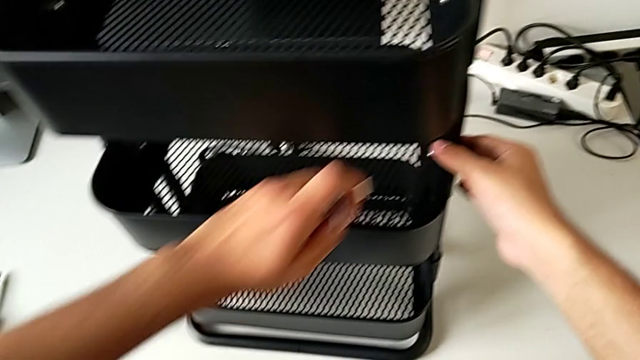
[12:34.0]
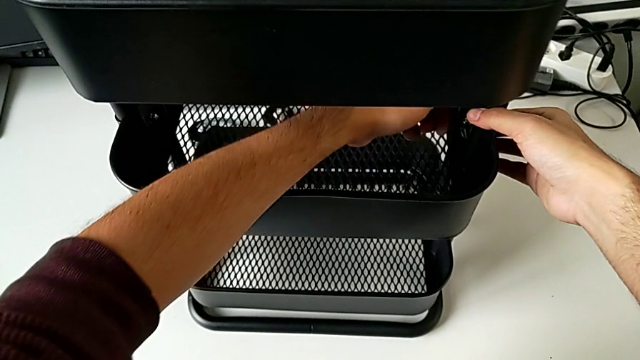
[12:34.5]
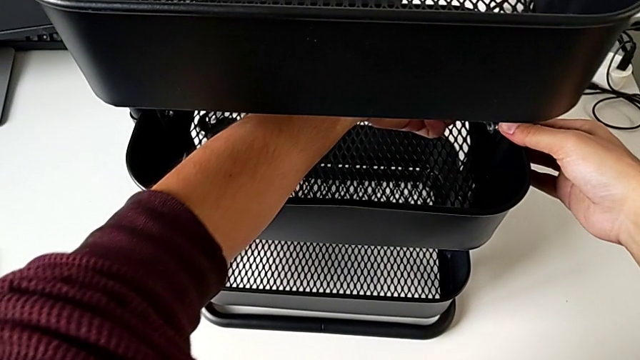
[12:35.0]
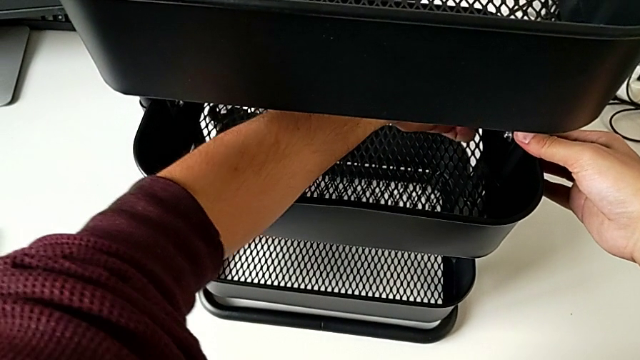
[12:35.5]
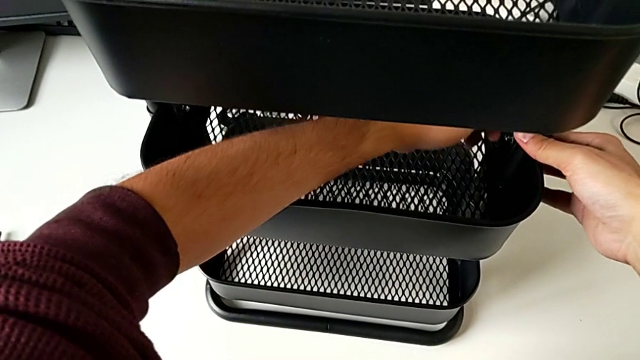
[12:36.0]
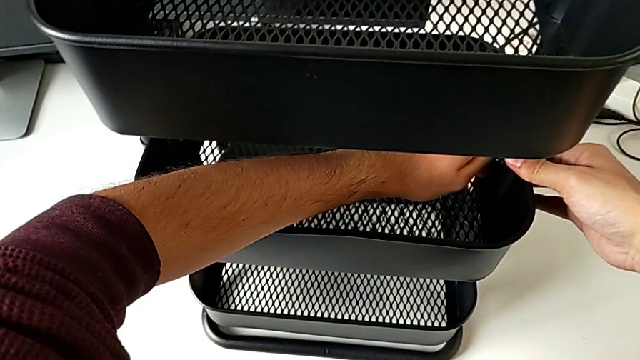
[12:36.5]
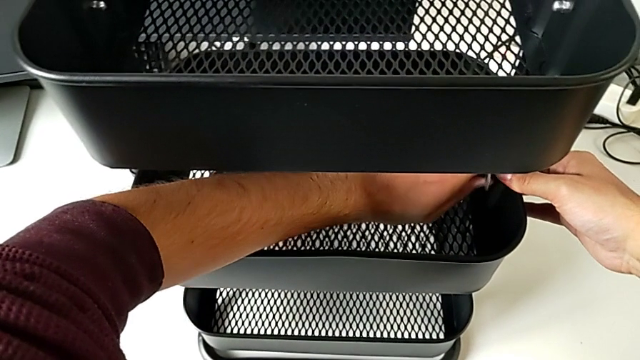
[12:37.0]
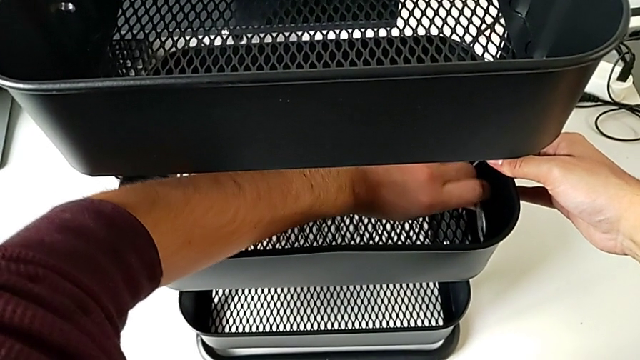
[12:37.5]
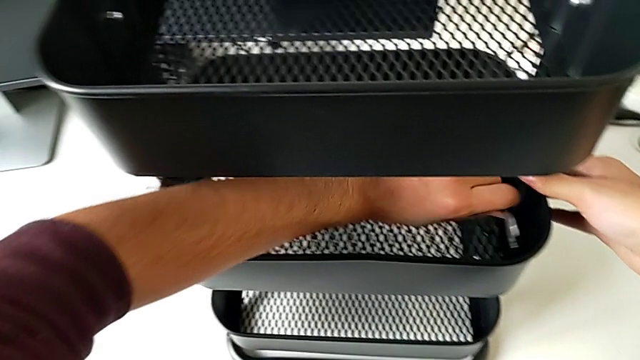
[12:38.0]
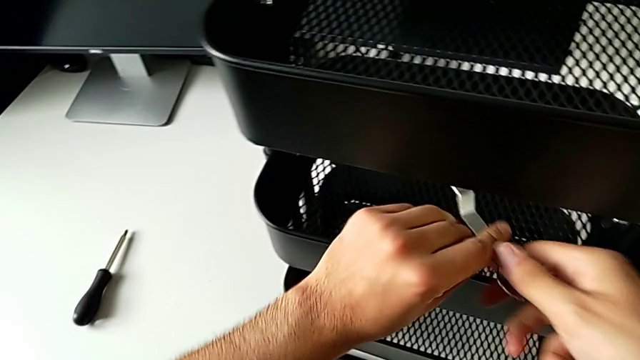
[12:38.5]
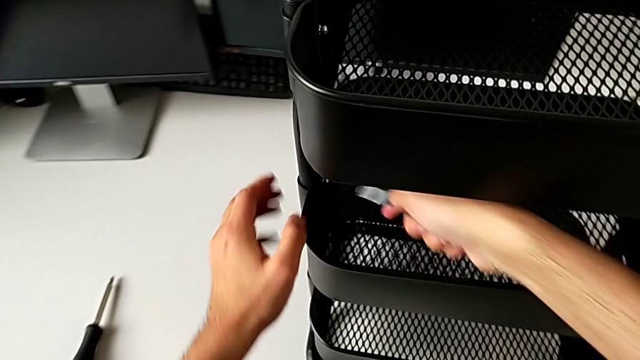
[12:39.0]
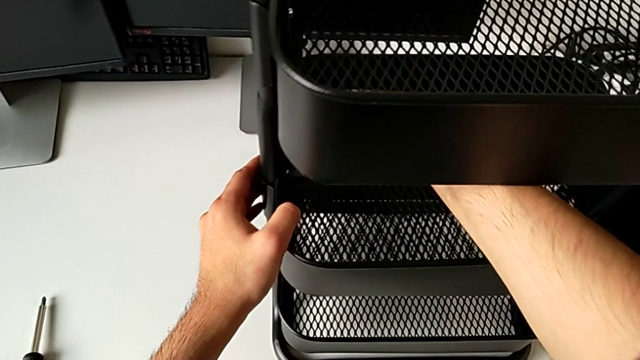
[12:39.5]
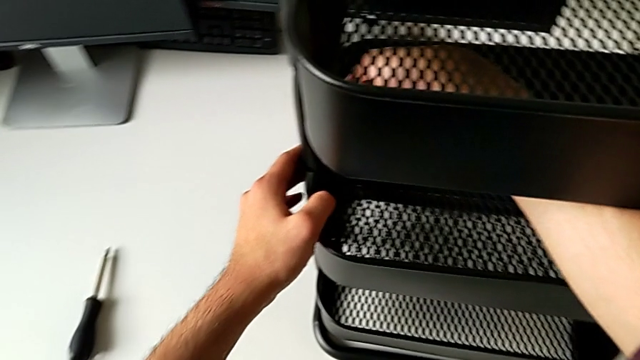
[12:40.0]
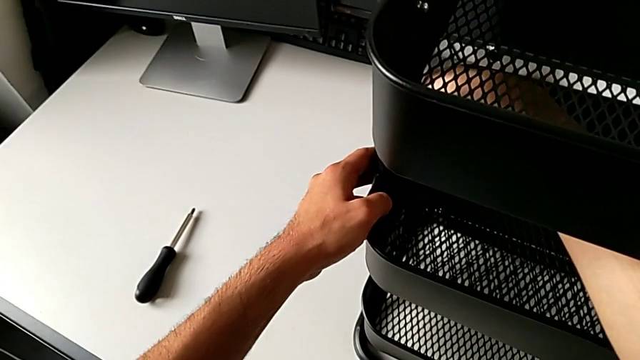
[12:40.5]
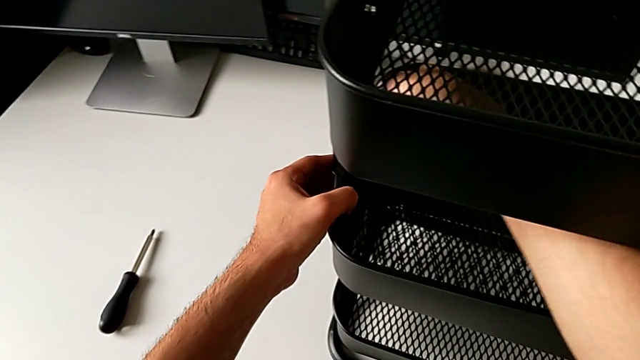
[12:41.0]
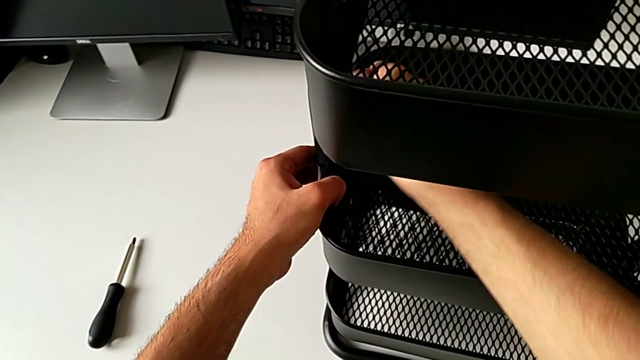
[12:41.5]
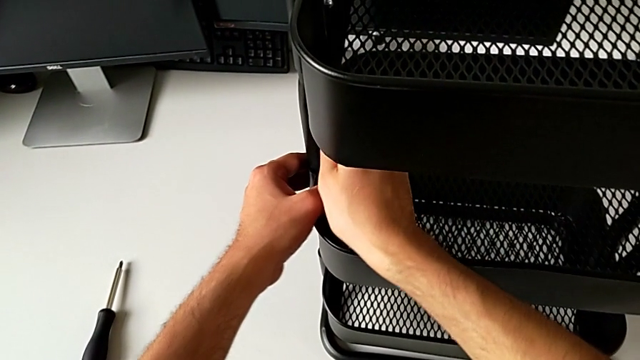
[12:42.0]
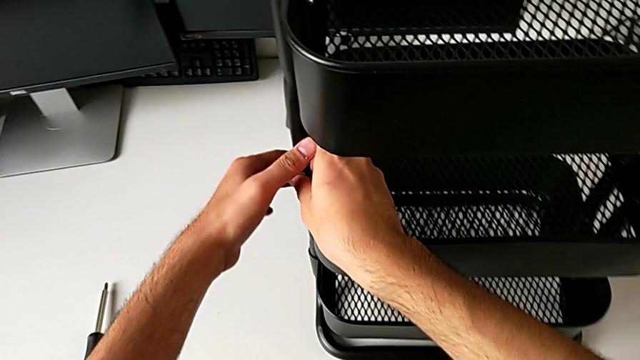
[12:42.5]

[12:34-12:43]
The camera wearer is tightening the brackets. They insert the spanner wrench, screw the hexagon cap nut, insert the spanner wrench and begin to screw the hexagon cap nut.

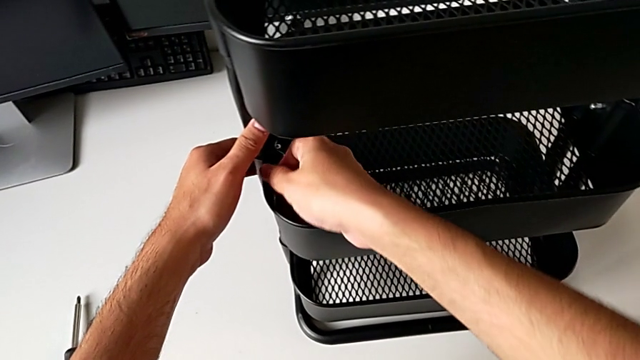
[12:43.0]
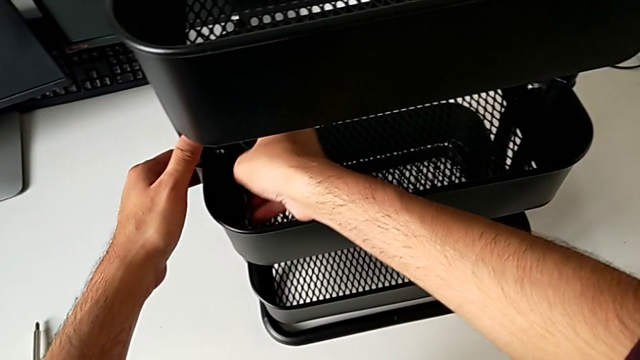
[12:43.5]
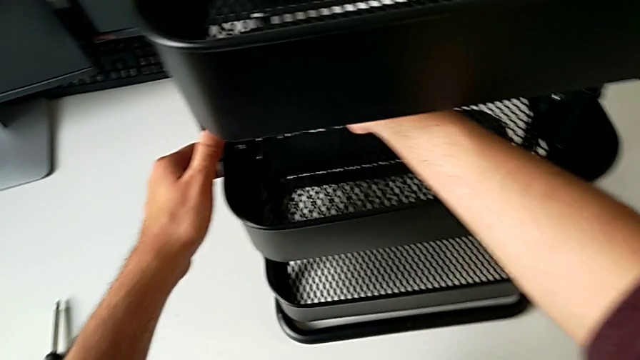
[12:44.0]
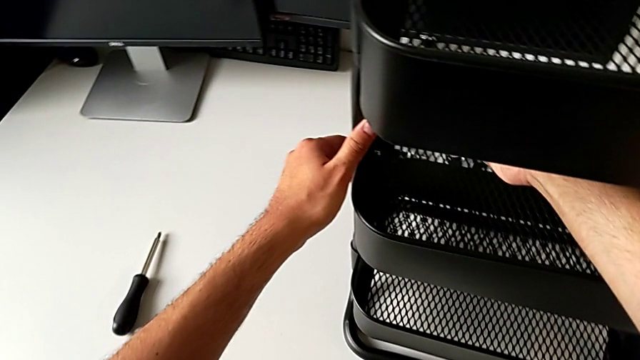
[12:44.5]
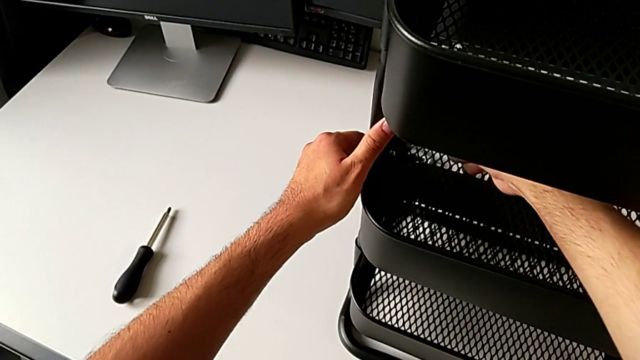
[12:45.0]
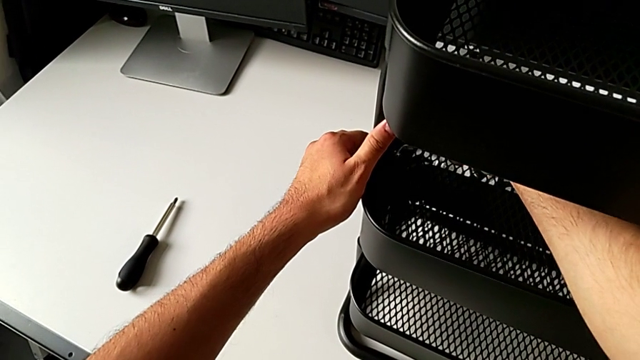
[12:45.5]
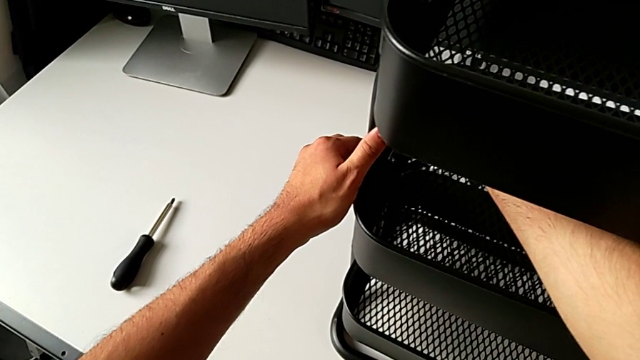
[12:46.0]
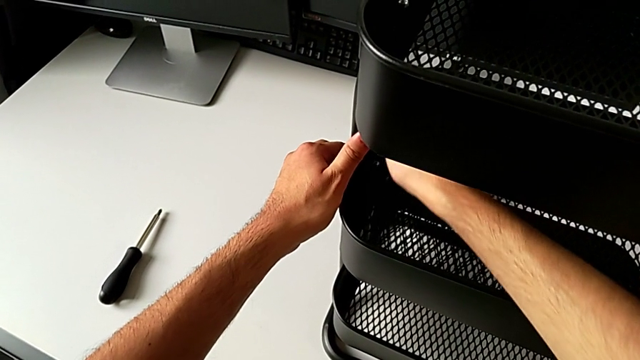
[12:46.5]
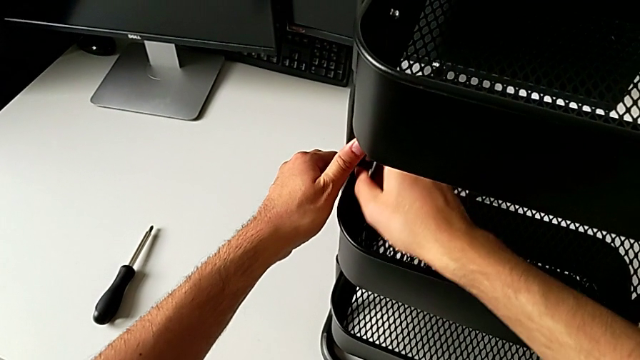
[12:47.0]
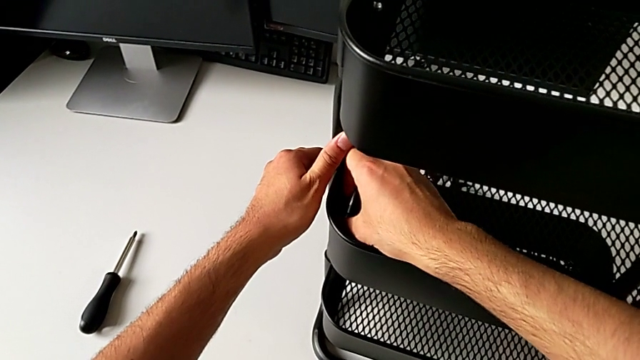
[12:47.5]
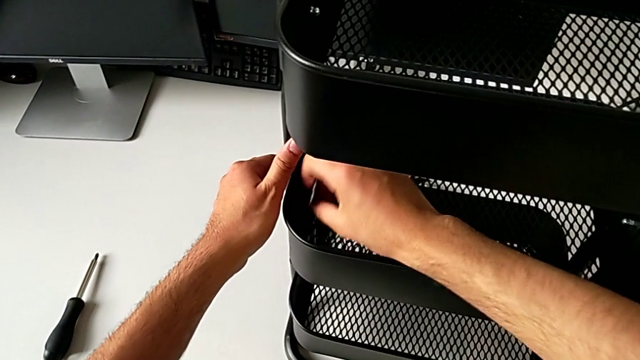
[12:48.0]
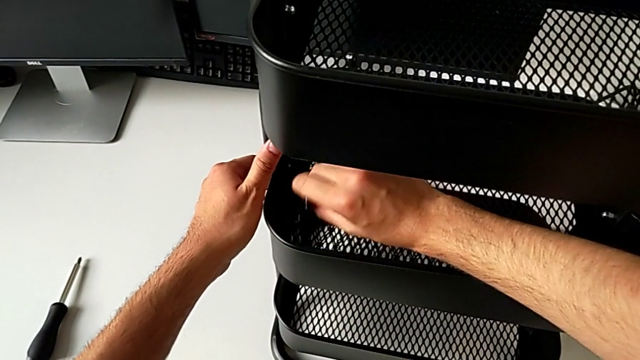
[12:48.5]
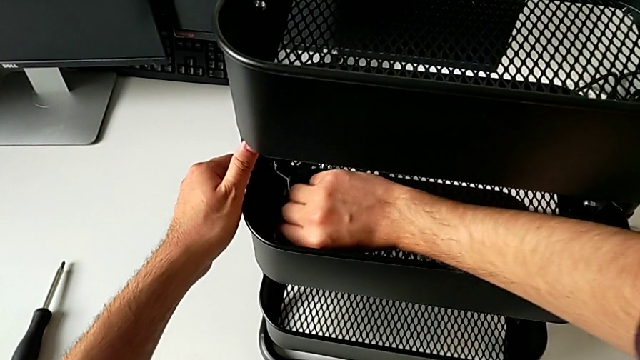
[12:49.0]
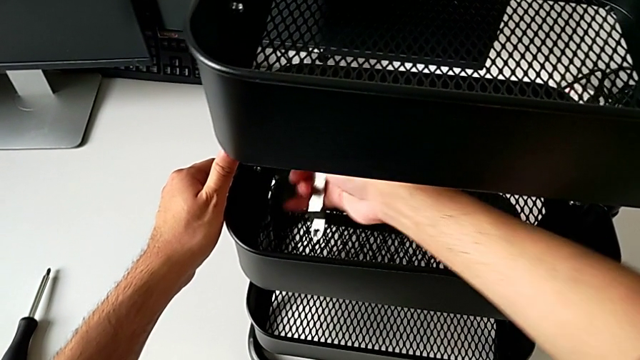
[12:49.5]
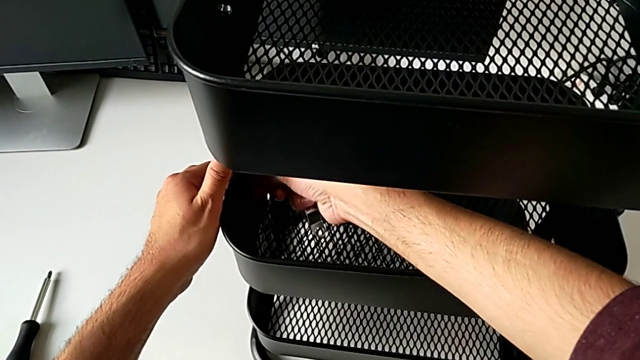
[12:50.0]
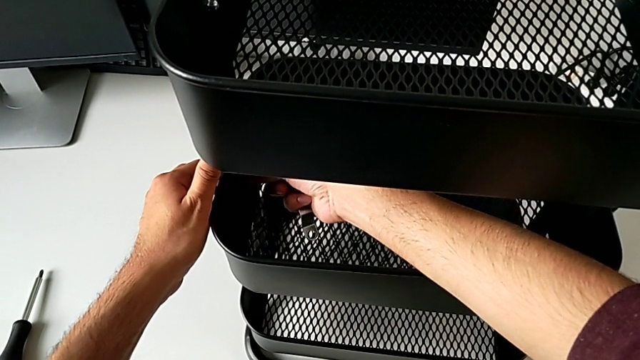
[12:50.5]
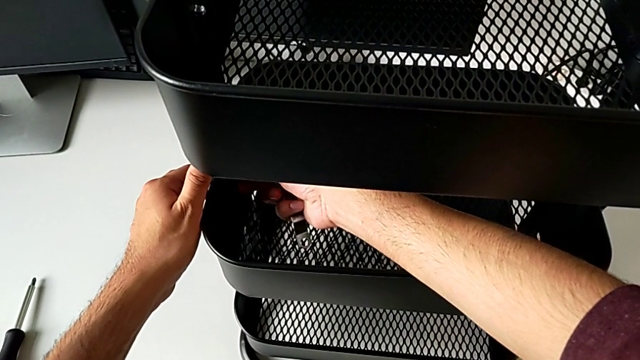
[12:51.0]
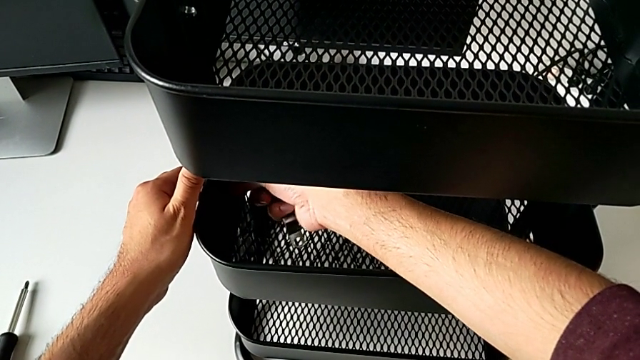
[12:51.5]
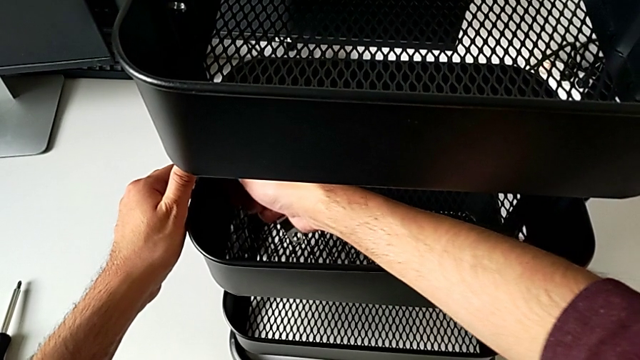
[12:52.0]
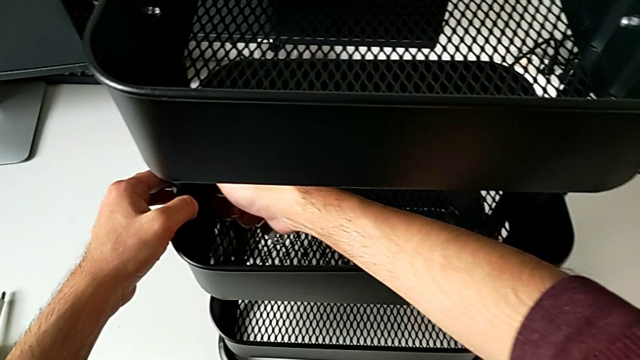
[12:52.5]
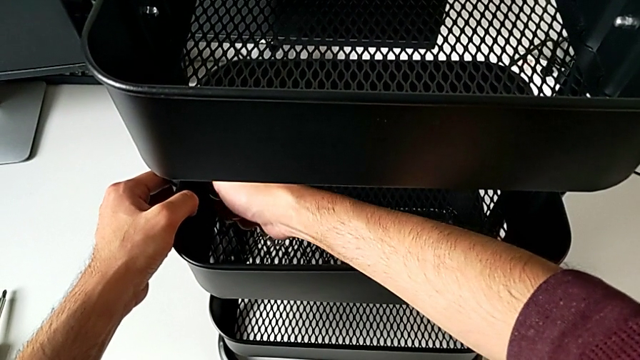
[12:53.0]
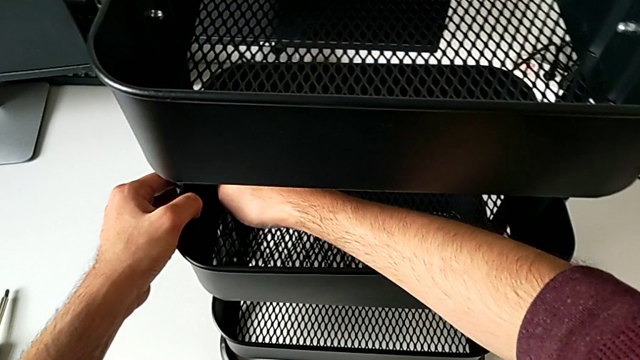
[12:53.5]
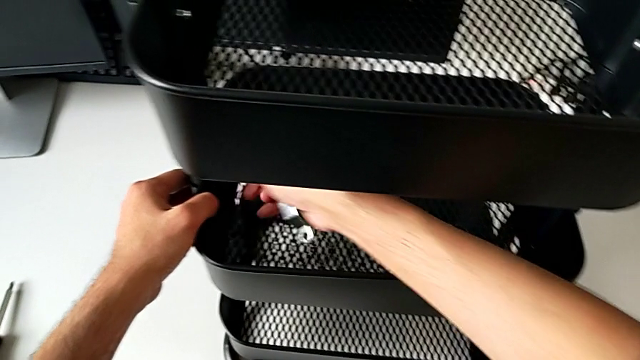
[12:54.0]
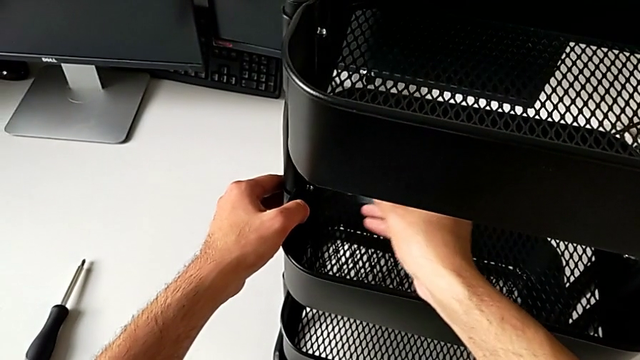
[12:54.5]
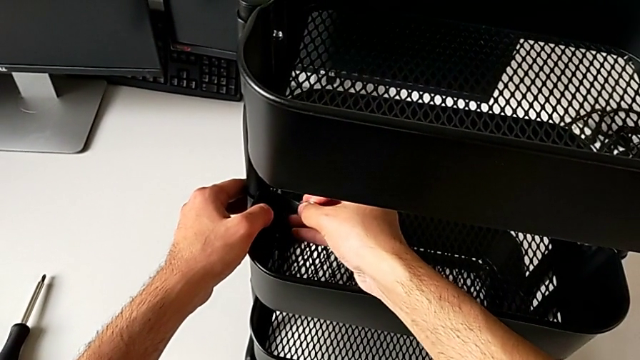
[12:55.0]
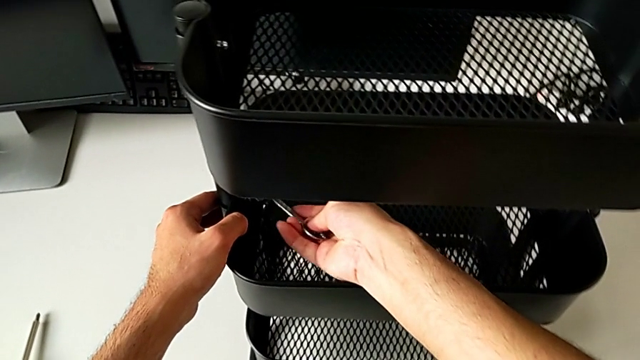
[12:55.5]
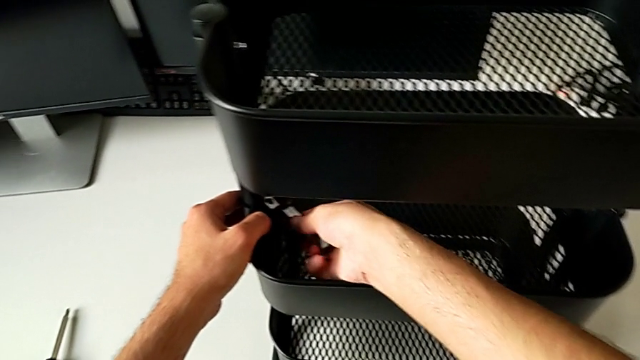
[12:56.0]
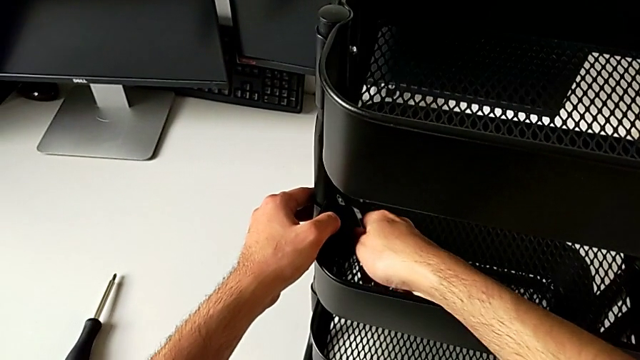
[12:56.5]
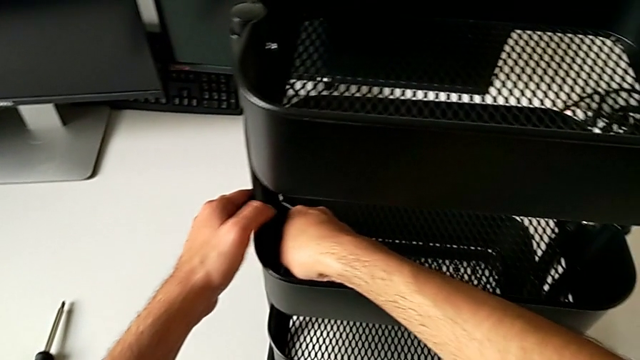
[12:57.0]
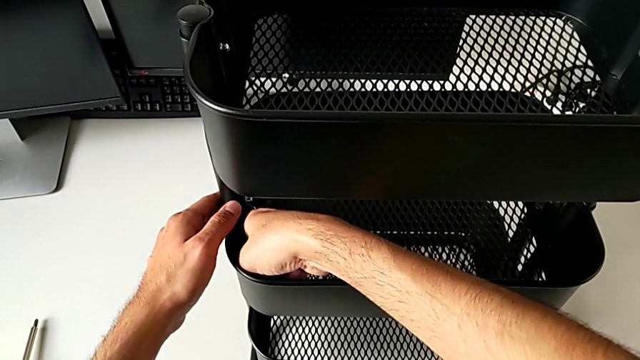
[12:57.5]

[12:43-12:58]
The camera wearer is tightening the brackets. They keep screwing the hexagon cap nut.
